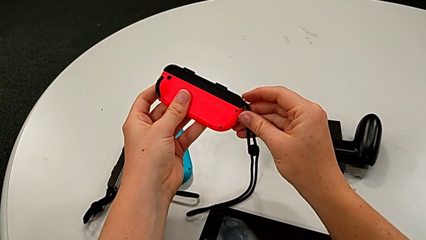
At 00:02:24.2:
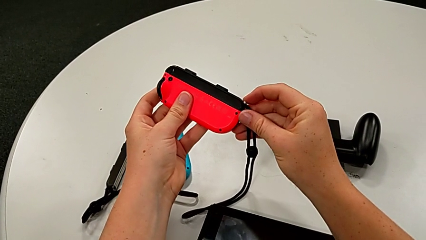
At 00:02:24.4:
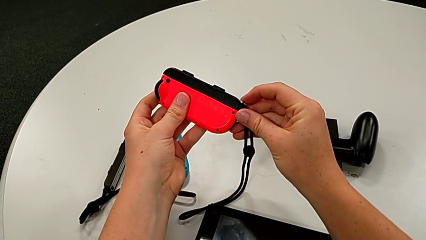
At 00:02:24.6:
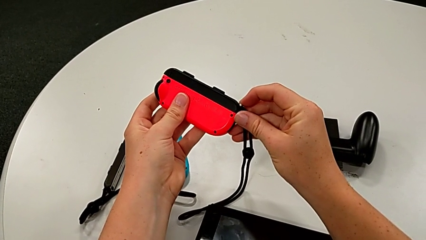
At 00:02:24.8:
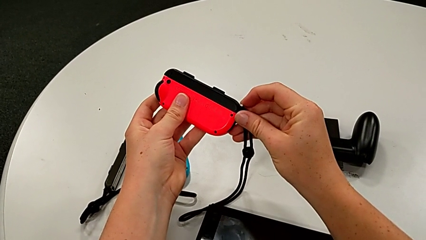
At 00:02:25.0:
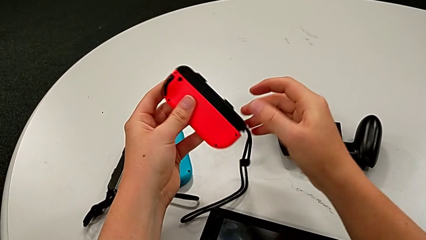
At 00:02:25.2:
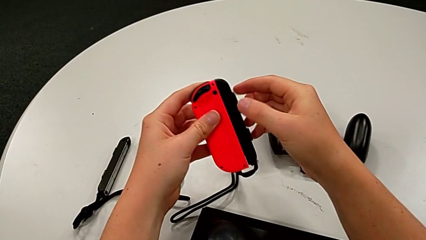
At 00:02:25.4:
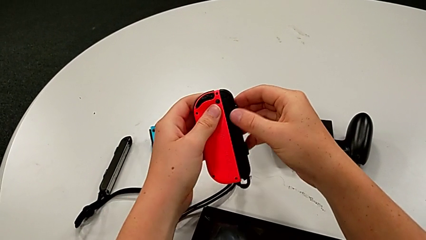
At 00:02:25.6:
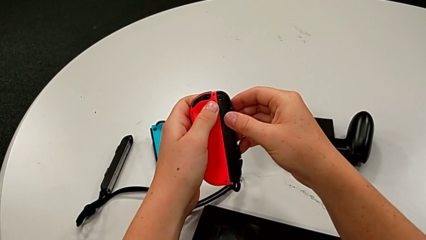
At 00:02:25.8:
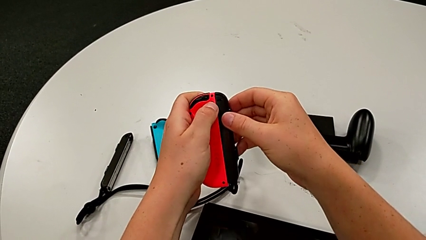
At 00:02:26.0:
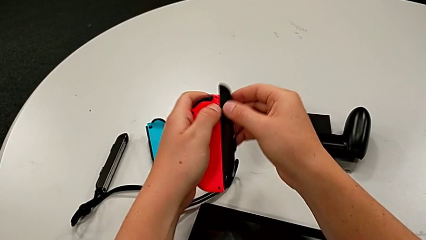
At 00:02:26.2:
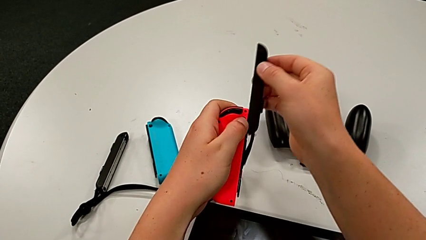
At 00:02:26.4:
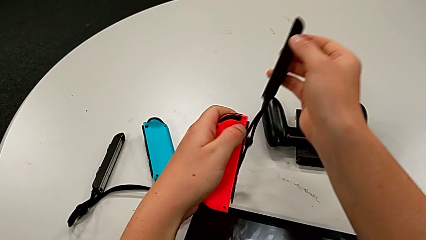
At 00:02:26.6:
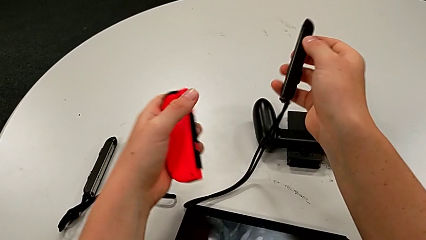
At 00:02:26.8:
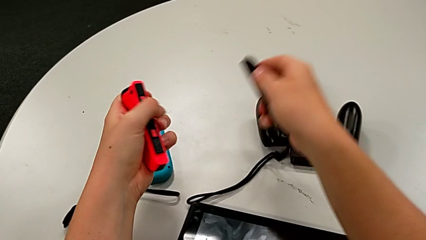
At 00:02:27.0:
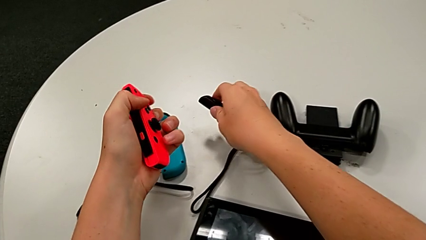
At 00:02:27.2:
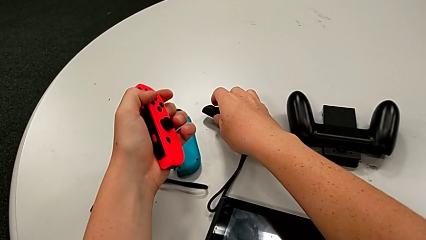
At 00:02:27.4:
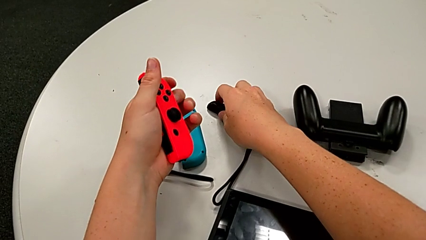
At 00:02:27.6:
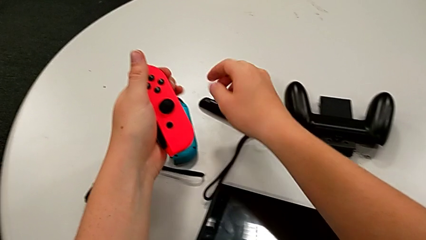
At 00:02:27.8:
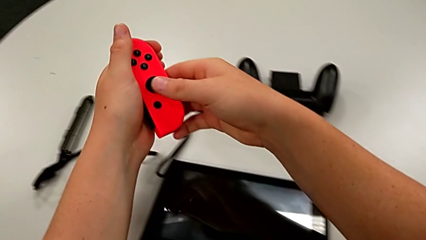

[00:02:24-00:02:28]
The camera wearer is disassembling the blue and red joy con from the two joy con straps. They unlock the Joy-Con strap lock and disassemble the red Joy-Con controller.

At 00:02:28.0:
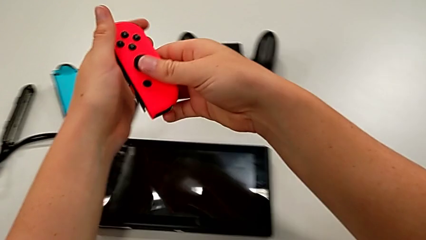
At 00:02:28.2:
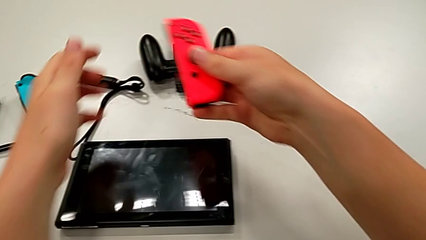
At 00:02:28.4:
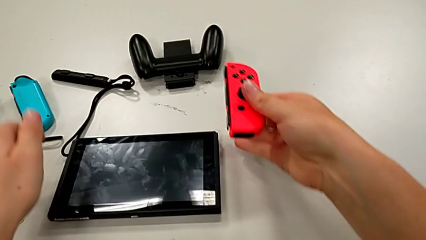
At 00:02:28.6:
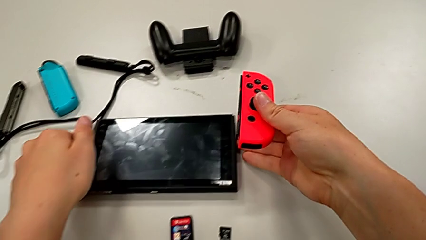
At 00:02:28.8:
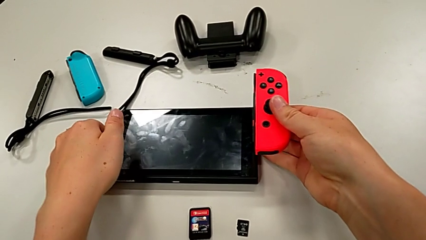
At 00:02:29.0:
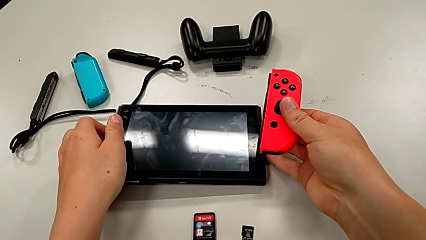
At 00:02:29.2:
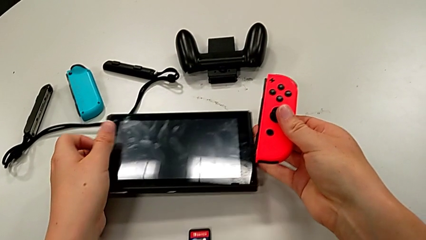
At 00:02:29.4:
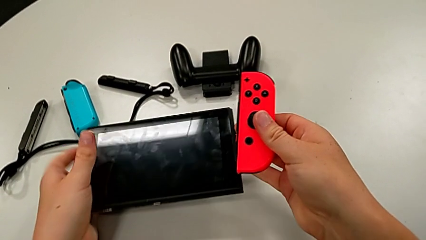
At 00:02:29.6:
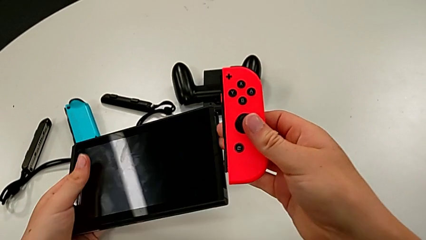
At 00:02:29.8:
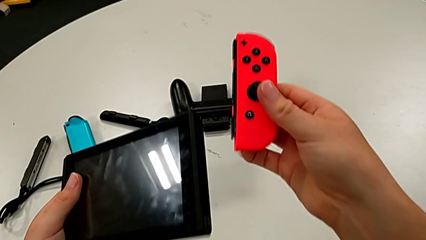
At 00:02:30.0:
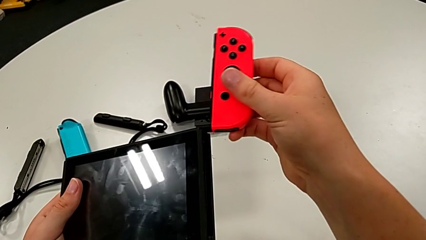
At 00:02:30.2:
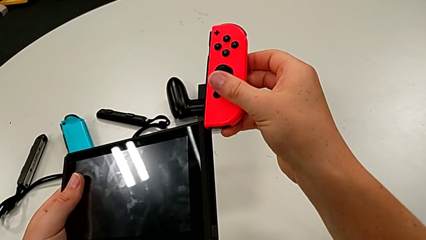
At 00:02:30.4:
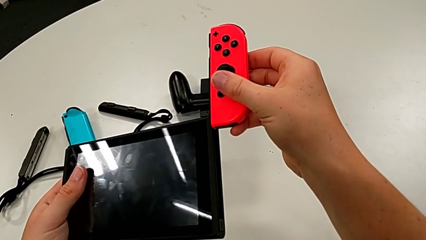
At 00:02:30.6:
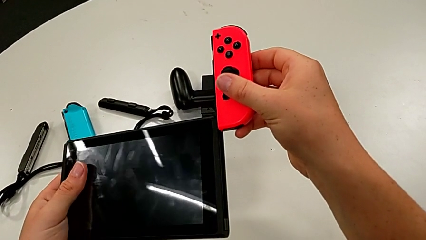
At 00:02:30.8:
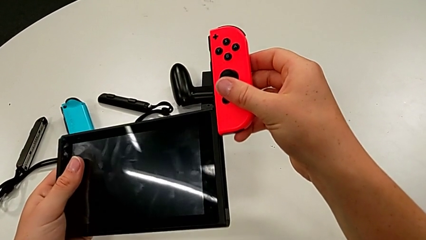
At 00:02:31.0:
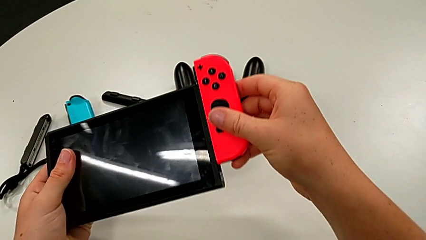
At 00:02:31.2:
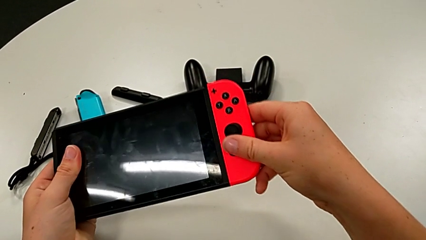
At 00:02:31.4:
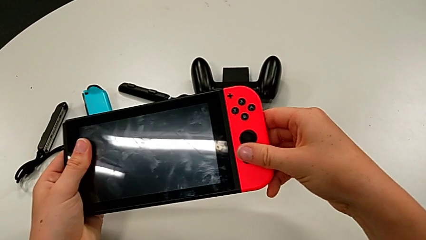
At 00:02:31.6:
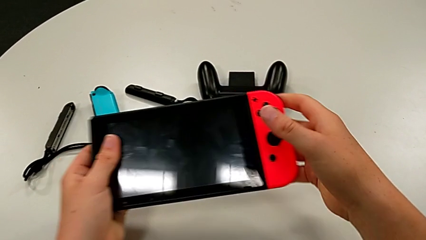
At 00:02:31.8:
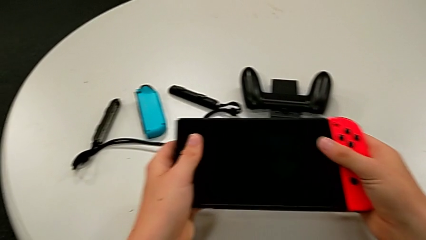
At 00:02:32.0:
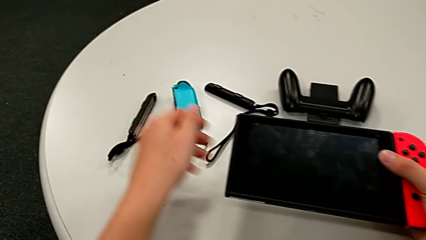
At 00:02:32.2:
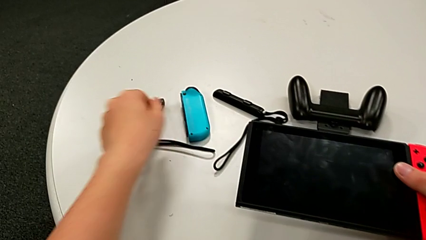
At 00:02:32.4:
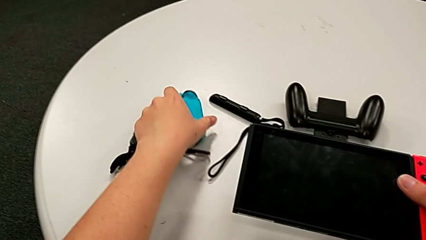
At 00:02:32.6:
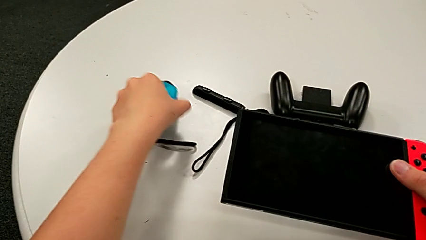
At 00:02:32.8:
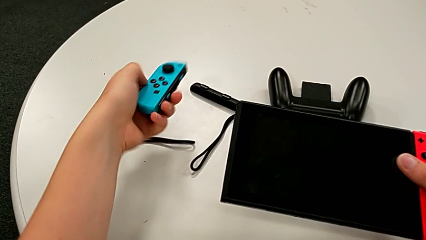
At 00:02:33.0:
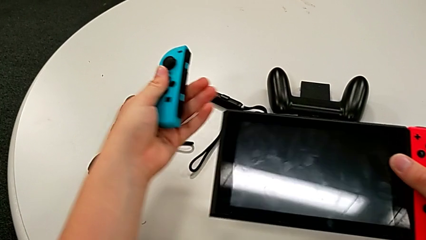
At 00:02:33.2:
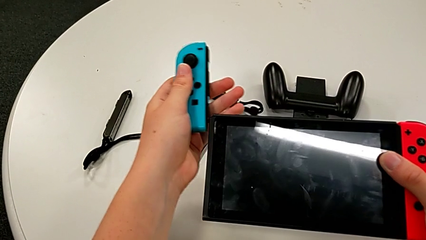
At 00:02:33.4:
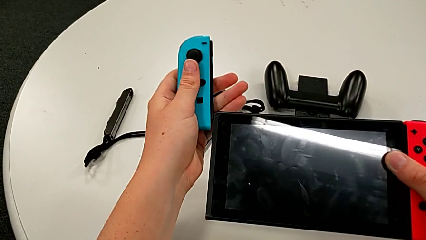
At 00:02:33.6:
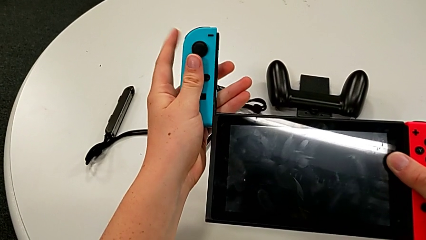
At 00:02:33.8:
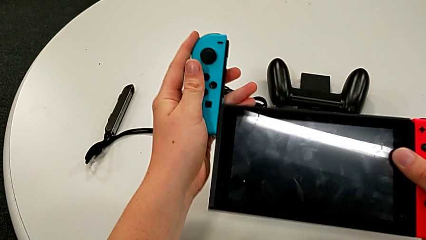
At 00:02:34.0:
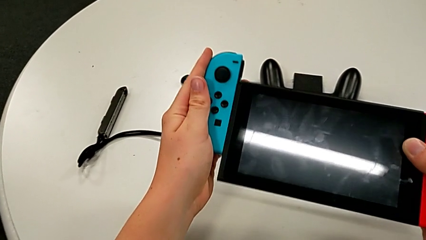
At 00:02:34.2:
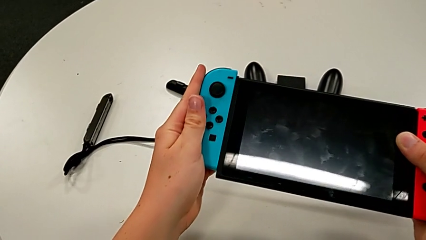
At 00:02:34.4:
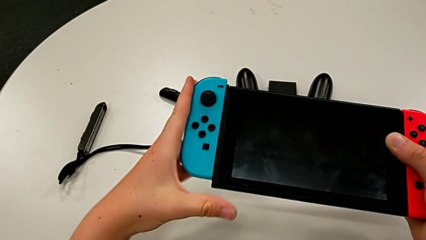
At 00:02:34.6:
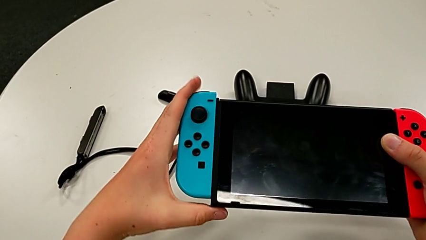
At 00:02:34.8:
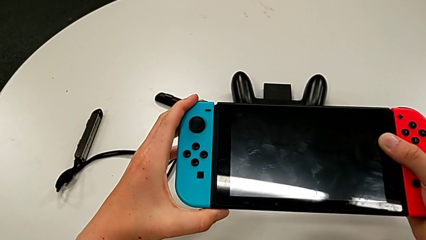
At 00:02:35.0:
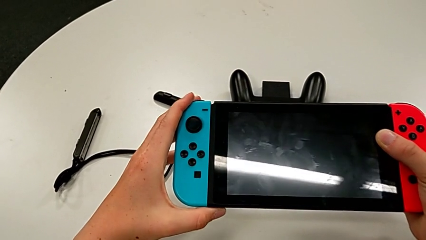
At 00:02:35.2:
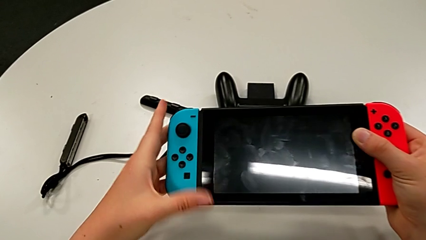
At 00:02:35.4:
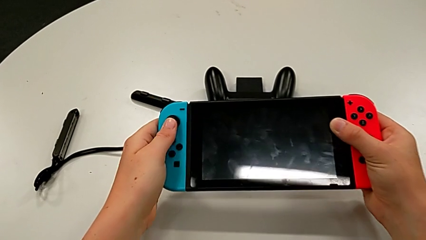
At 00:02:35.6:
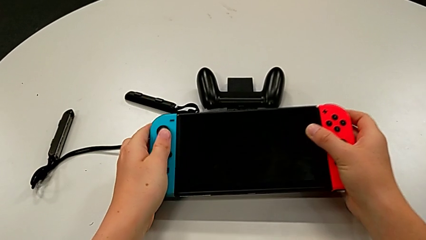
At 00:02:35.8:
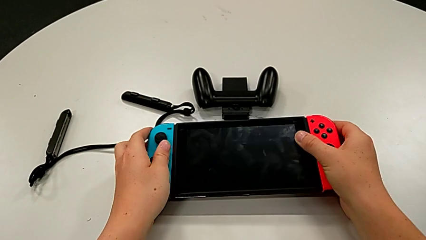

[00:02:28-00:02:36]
The camera wearer assembles the joy cons back to the hands hold mode. They grab the handheld grip, assemble the red Joy-Con controller, grab the blue Joy-Con controller and assemble it.

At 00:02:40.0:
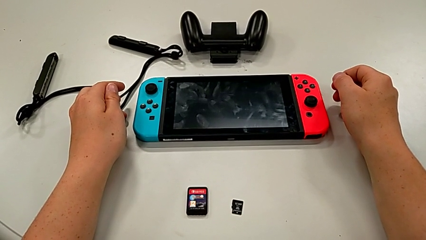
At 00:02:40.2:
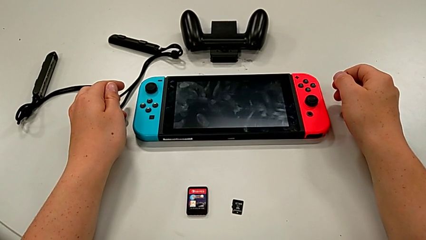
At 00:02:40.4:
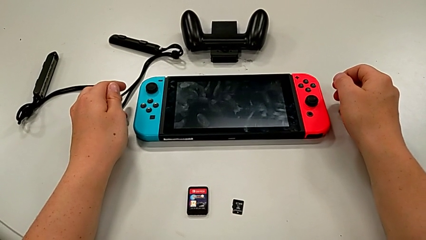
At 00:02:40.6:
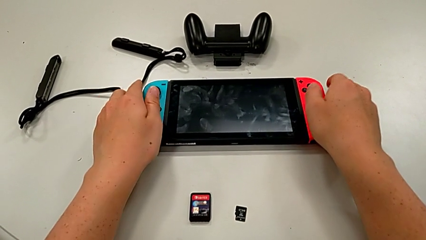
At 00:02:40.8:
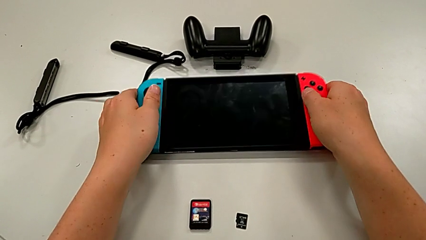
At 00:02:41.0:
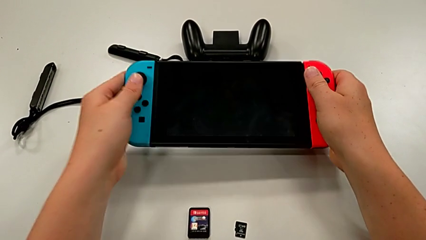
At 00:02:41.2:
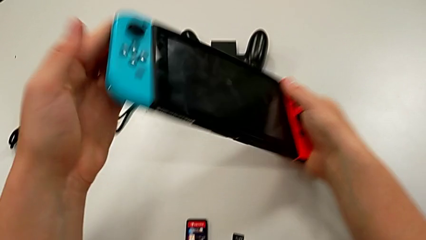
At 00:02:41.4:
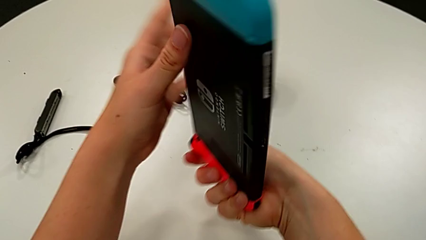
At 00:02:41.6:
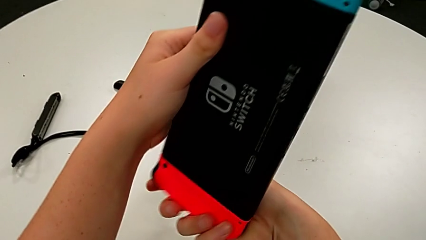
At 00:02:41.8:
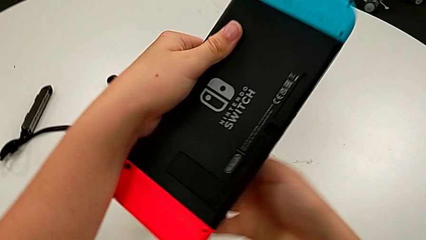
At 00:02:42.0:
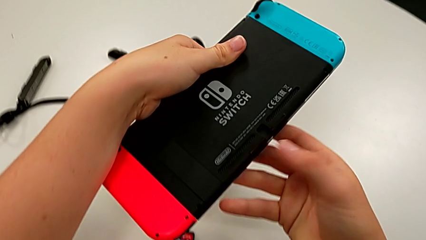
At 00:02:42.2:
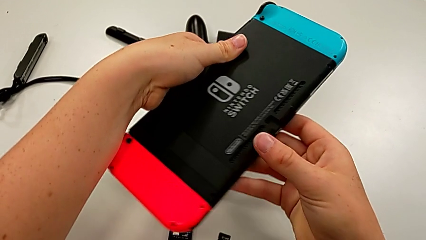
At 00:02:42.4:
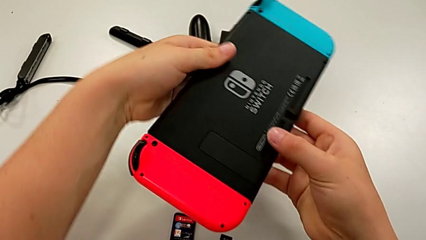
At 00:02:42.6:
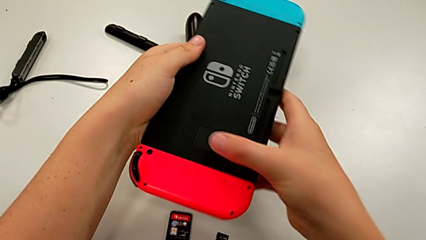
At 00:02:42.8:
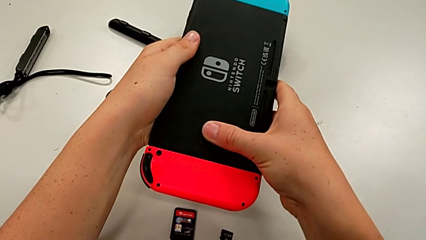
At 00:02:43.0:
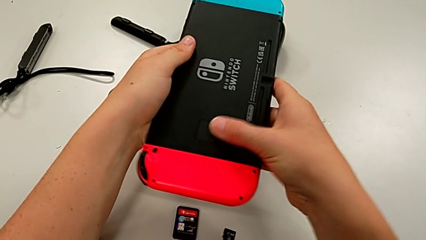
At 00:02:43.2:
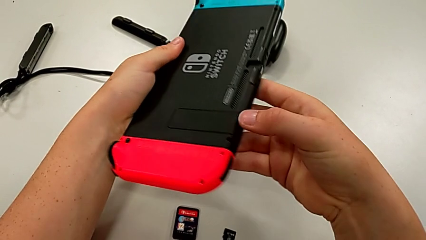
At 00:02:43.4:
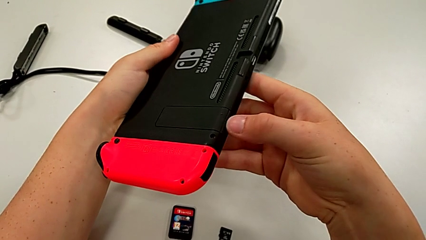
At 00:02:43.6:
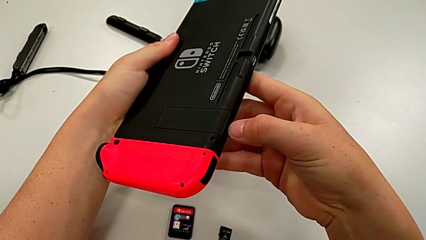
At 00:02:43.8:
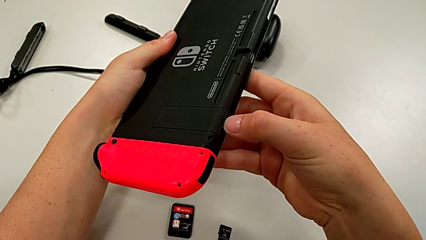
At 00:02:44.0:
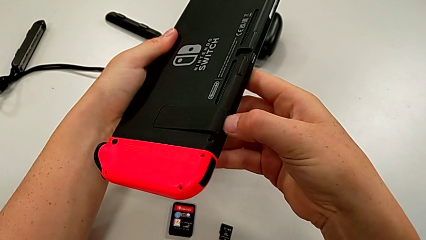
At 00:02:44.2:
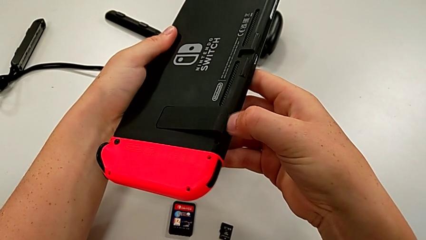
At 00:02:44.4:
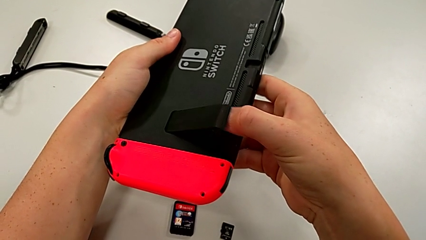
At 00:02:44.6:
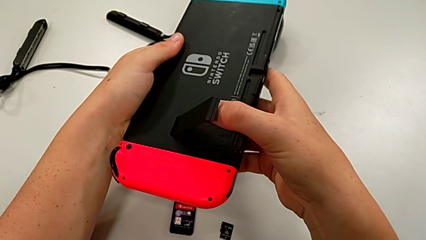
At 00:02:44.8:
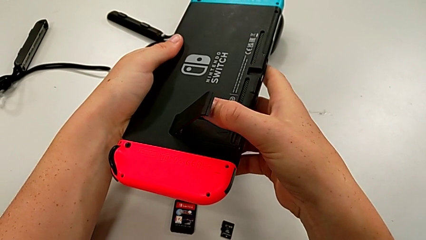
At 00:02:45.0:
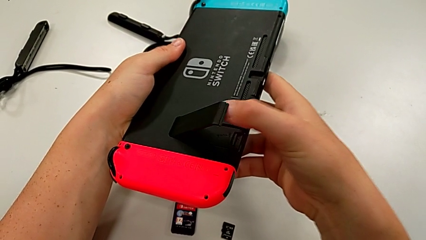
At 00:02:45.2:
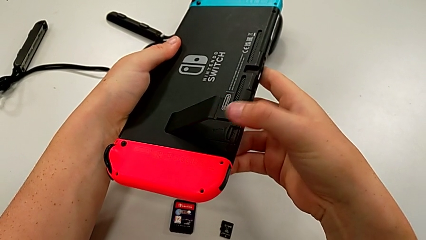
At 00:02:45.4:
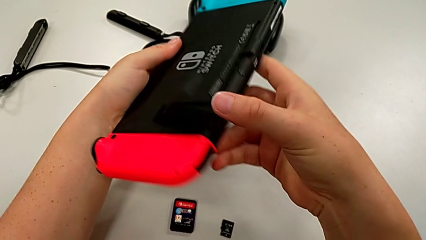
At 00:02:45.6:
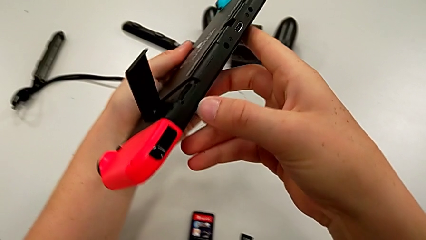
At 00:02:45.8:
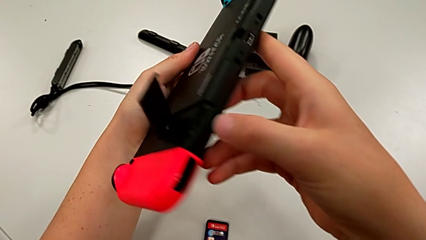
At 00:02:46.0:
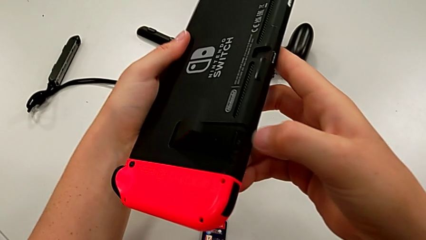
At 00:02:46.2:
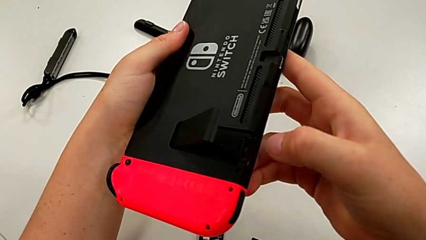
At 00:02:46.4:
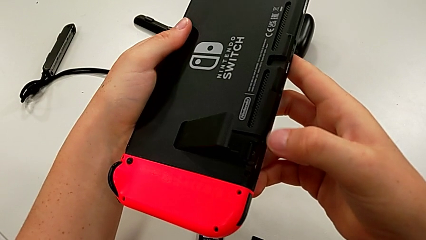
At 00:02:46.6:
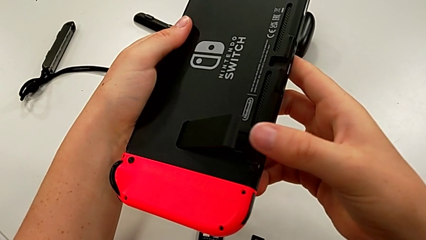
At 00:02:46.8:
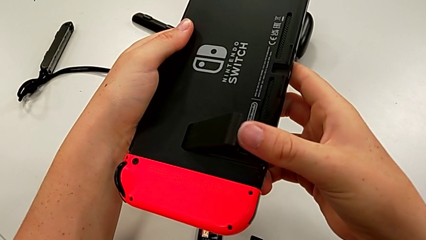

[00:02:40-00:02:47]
The camera wearer is turning around the Nintendo Switch and pulling the kickstand to stand it. They grab the Nintendo Switch and open the kickstand.
